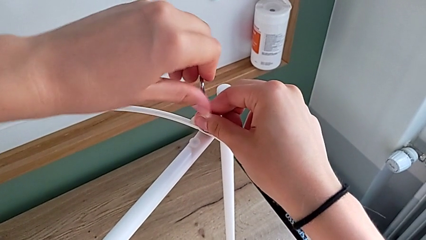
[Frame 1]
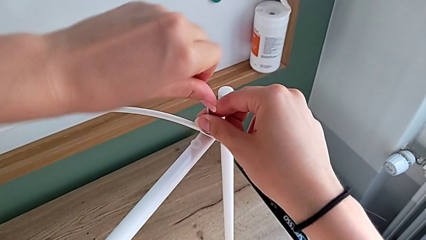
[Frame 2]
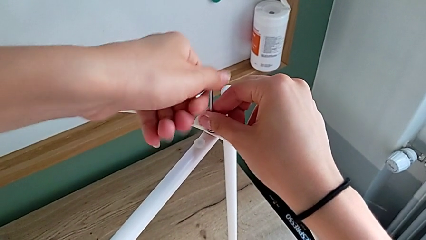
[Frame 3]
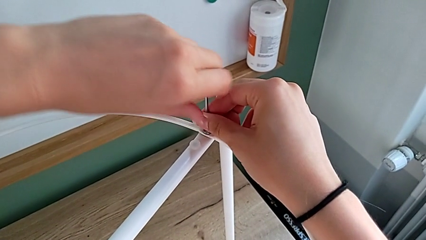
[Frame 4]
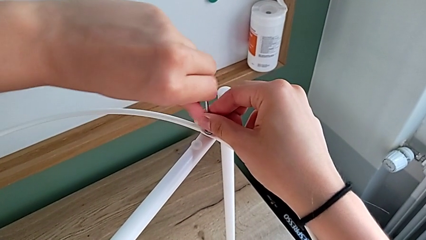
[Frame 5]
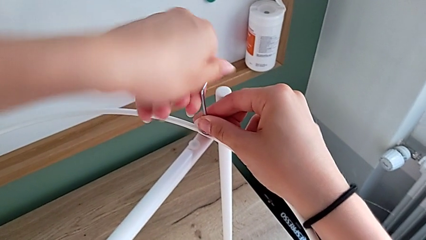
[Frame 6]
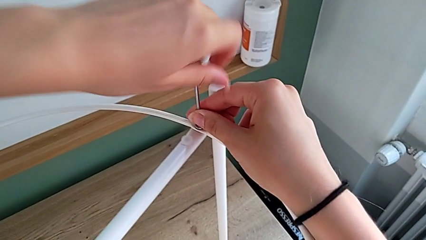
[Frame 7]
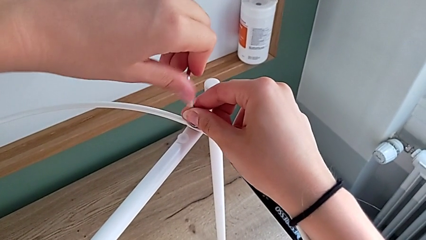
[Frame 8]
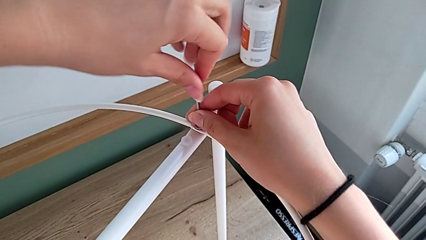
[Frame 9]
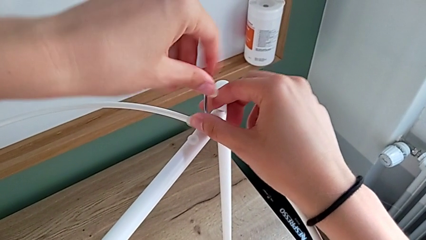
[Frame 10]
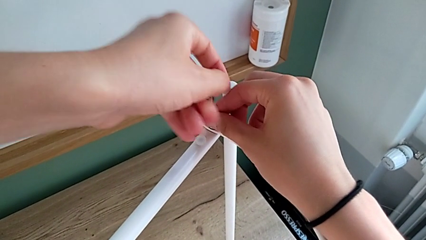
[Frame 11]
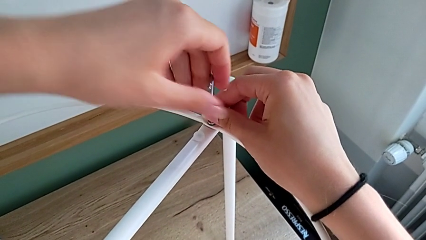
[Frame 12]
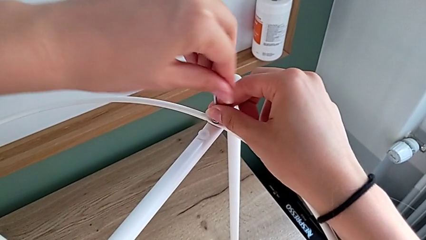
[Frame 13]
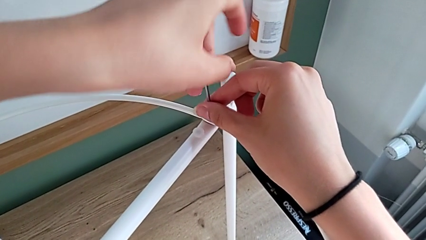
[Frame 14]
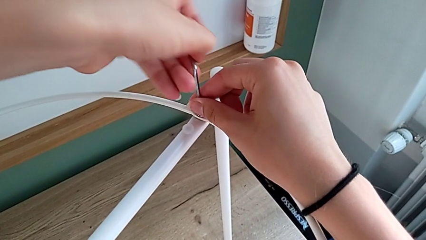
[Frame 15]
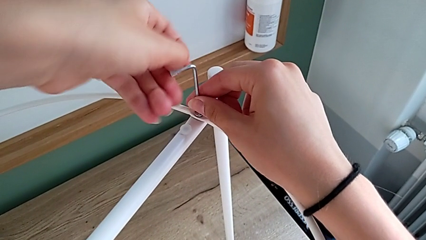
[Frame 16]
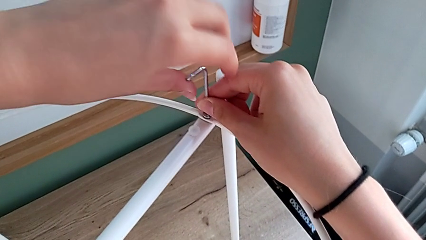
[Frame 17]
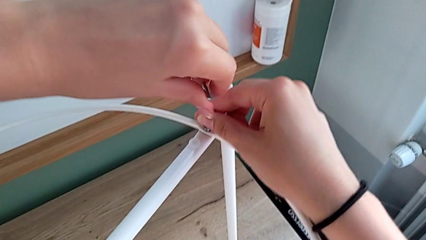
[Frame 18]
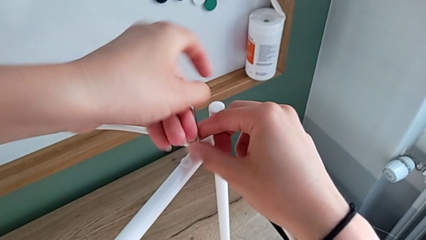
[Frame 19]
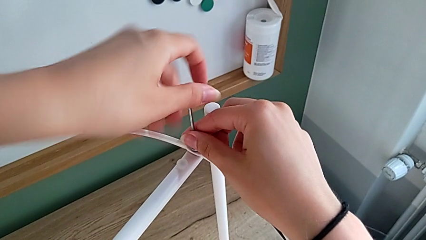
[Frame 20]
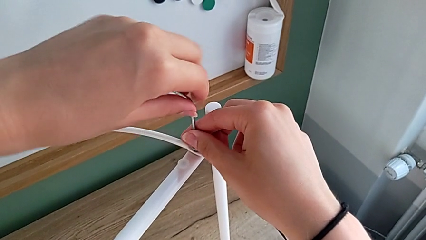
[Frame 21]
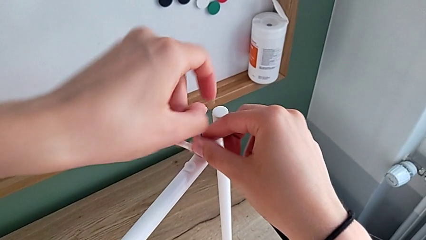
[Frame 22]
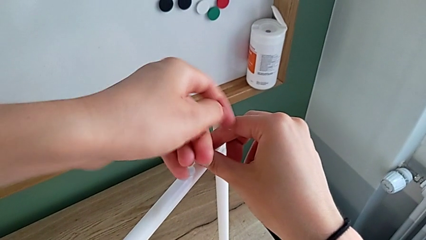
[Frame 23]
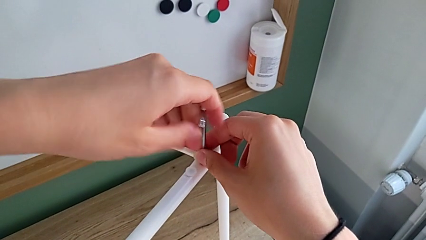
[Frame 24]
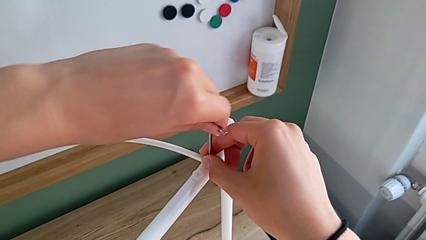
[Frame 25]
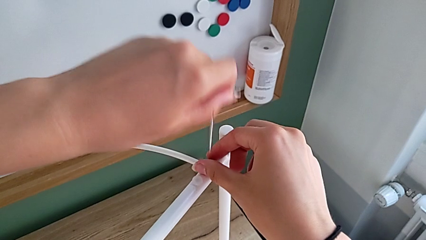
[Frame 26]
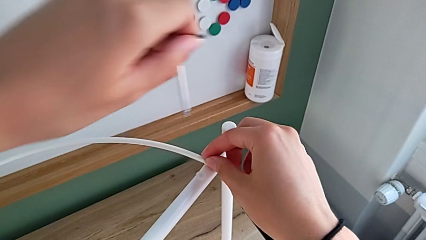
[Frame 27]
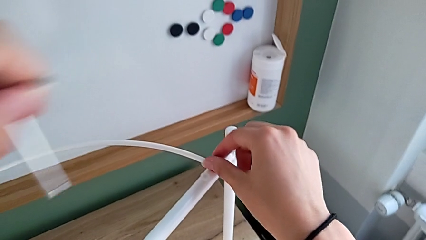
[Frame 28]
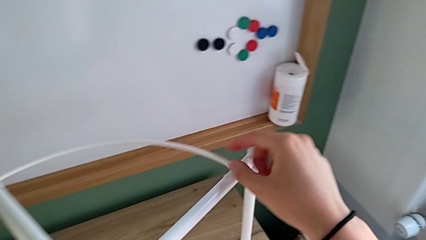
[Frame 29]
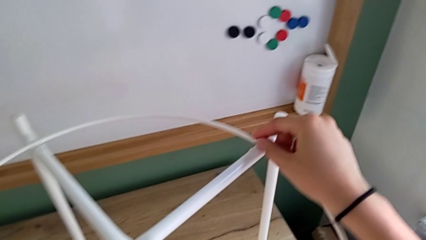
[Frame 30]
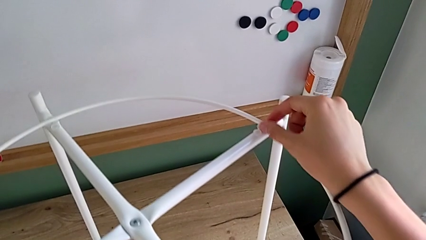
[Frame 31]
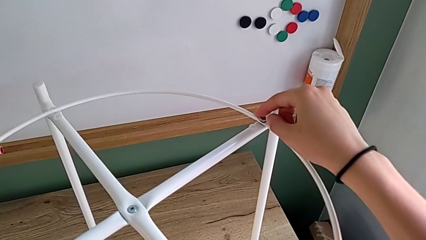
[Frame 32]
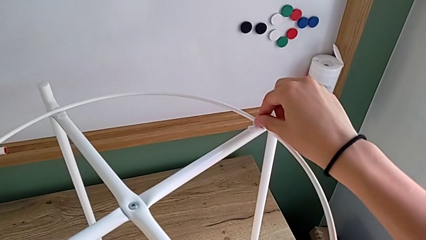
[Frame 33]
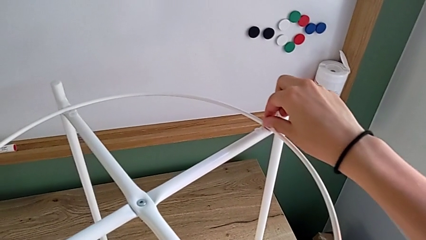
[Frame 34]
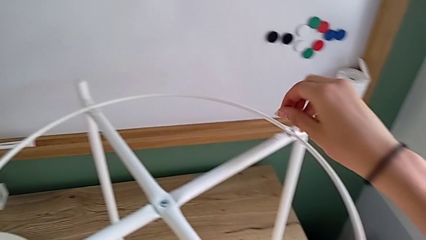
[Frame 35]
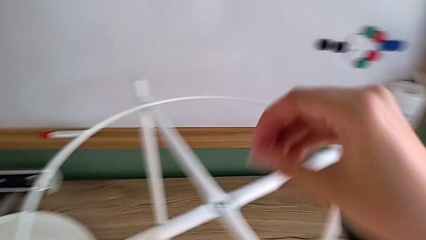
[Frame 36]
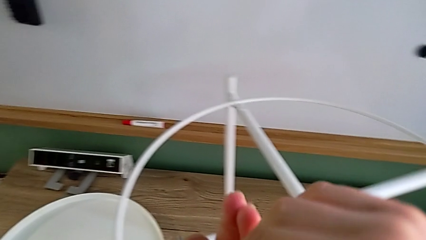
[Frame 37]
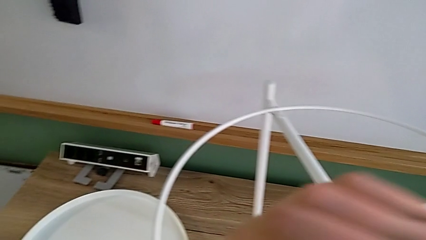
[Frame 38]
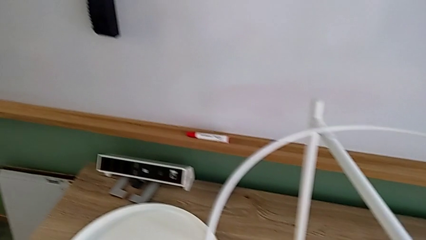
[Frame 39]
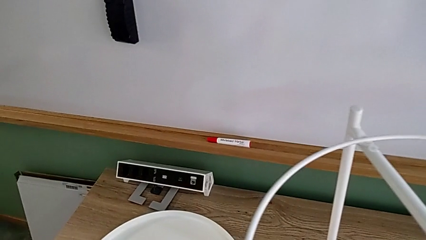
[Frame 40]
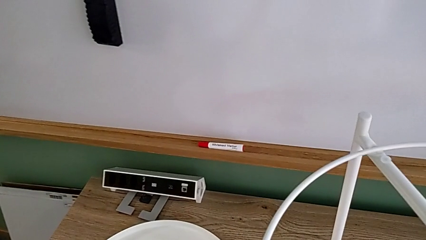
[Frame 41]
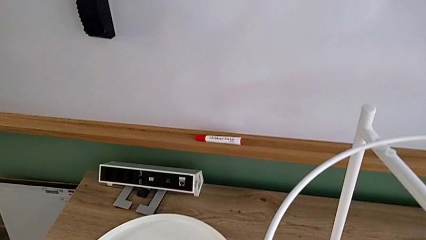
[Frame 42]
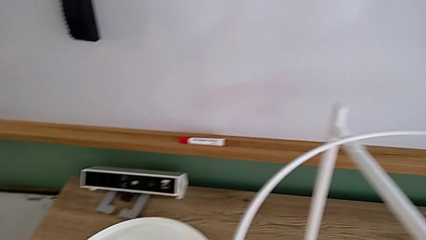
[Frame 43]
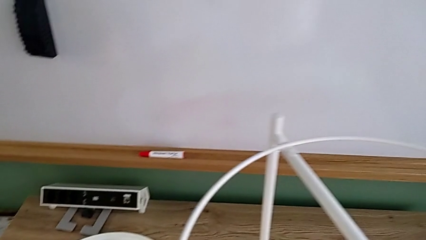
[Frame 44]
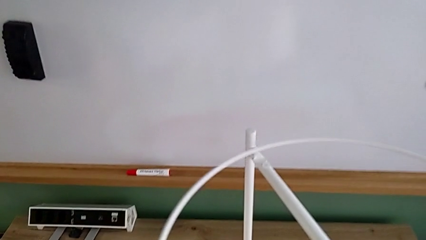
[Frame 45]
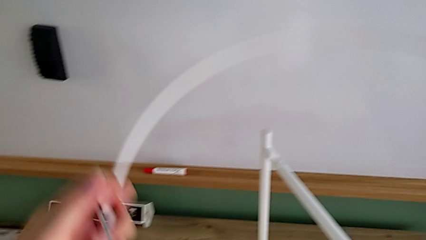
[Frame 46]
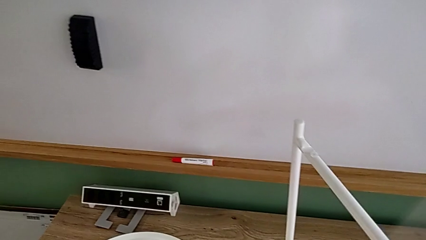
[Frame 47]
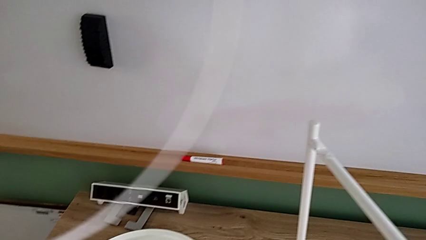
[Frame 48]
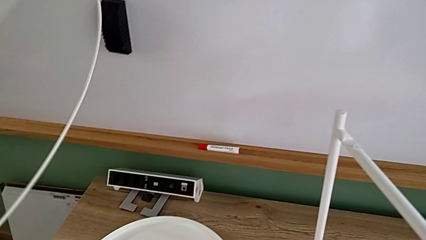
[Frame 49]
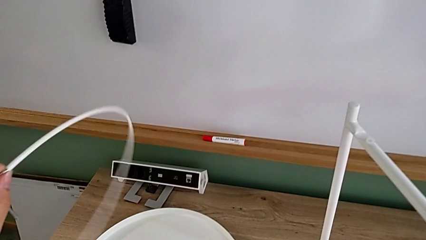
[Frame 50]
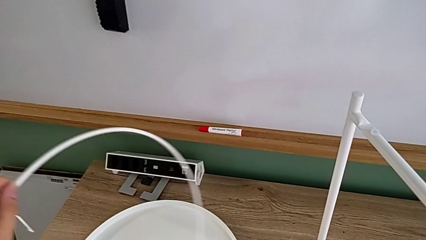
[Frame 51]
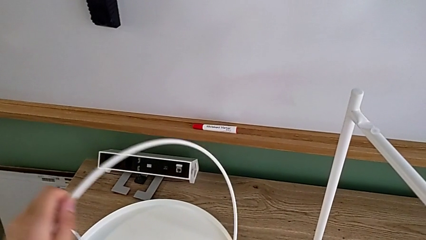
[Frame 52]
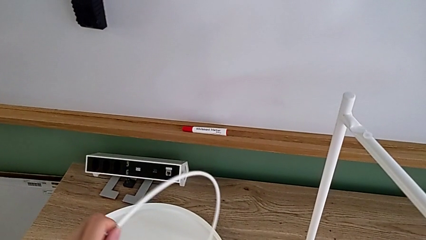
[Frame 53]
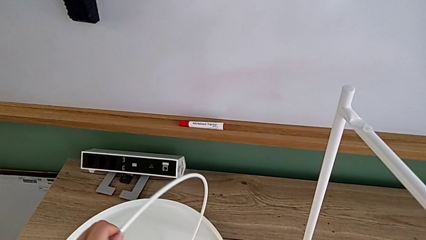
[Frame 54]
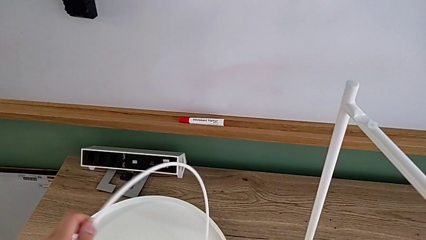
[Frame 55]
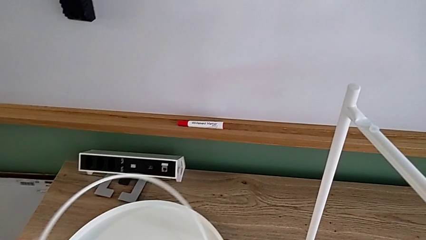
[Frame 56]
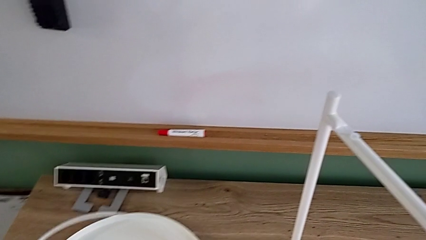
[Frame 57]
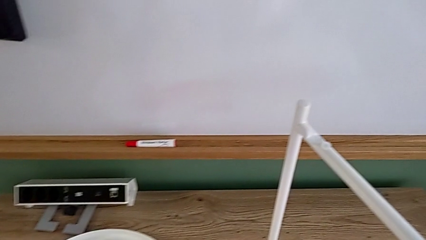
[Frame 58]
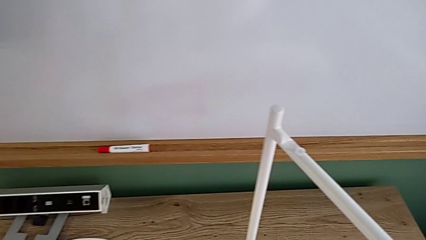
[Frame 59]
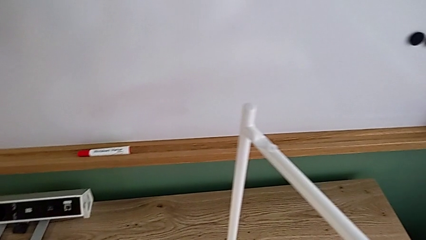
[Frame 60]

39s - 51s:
The camera wearer is disassembling the circle. They keep unscrewing the hex socket head, withdraw the Allen wrench with the left hand, unscrew the hex socket head with the right hand, disassemble it with the right hand, grab it with the left hand, place it with the left hand, disassemble the circle and place it.

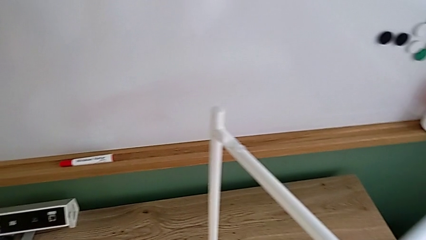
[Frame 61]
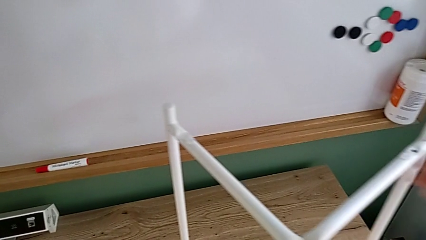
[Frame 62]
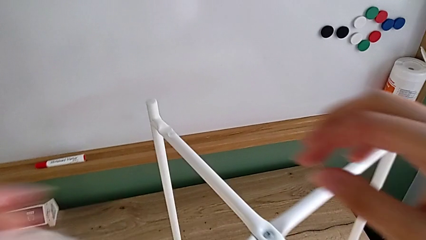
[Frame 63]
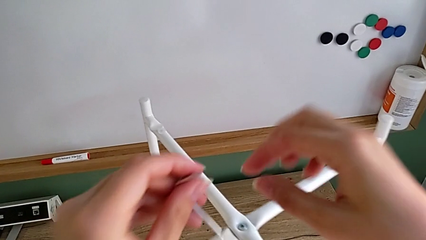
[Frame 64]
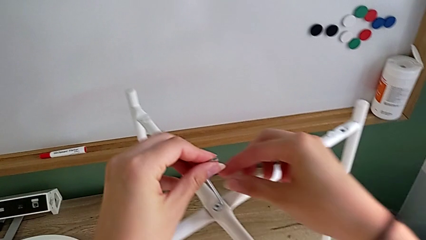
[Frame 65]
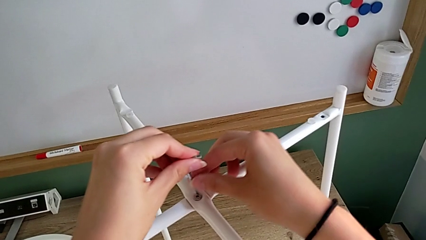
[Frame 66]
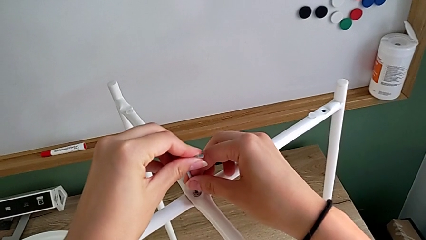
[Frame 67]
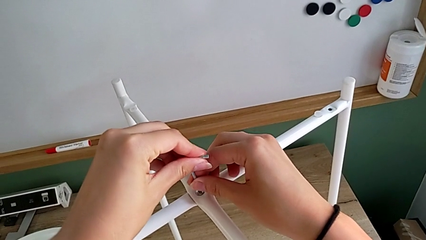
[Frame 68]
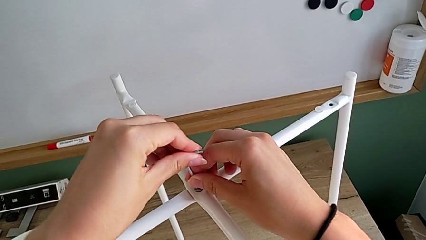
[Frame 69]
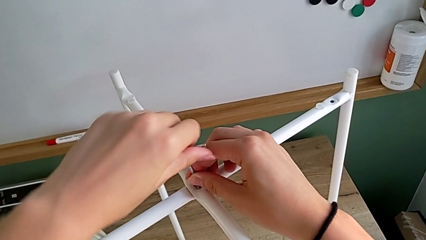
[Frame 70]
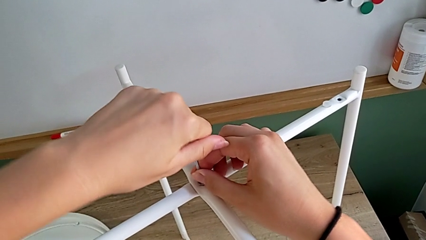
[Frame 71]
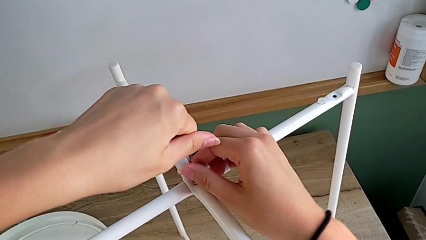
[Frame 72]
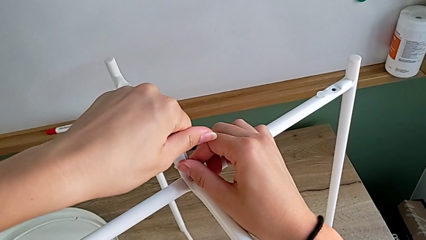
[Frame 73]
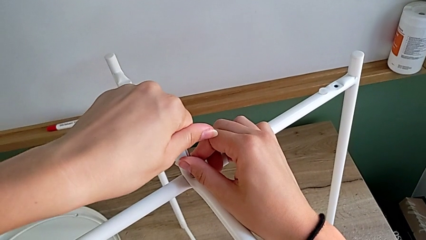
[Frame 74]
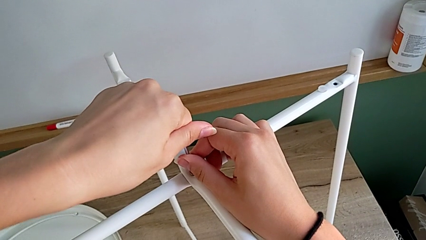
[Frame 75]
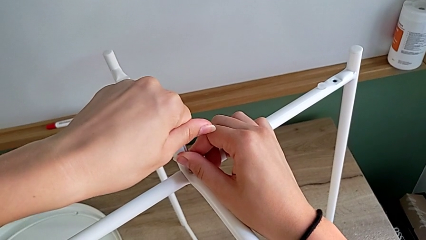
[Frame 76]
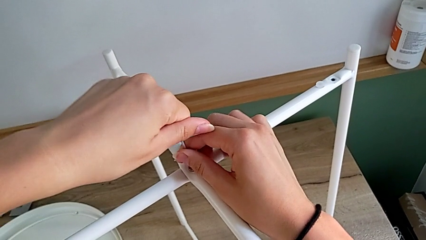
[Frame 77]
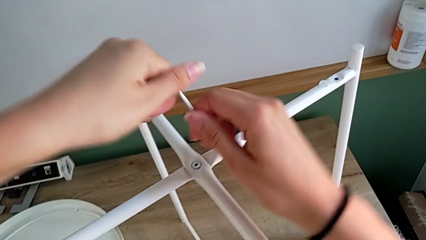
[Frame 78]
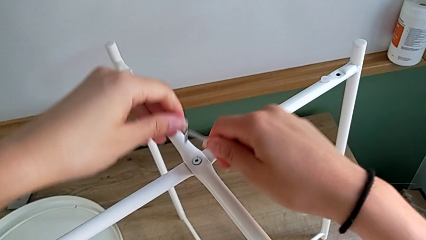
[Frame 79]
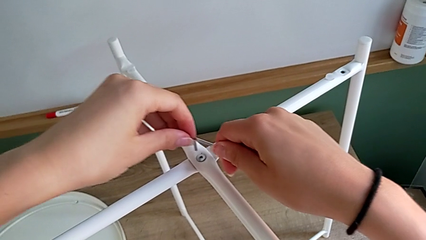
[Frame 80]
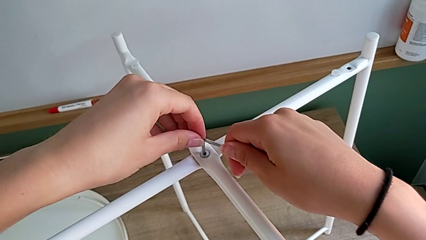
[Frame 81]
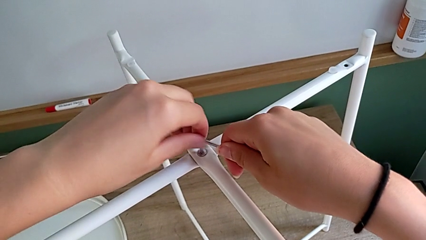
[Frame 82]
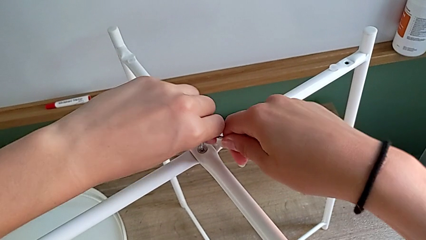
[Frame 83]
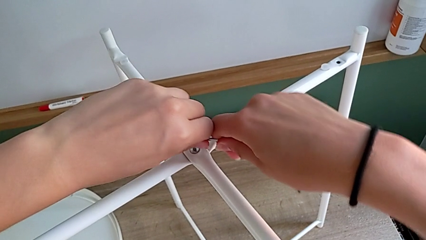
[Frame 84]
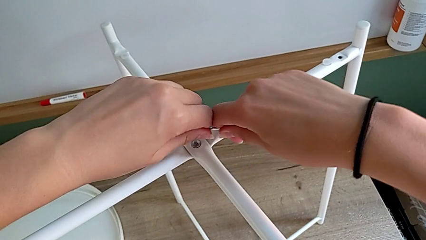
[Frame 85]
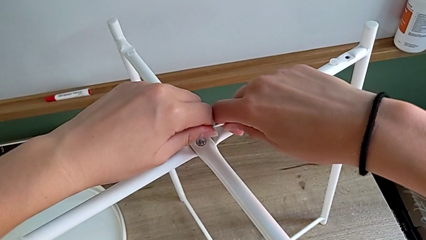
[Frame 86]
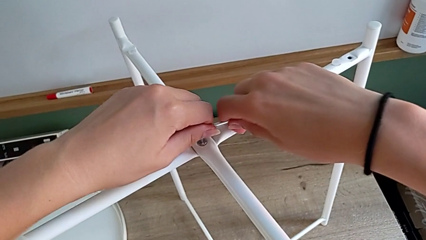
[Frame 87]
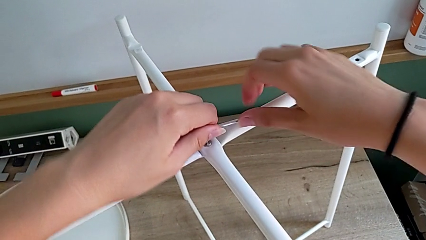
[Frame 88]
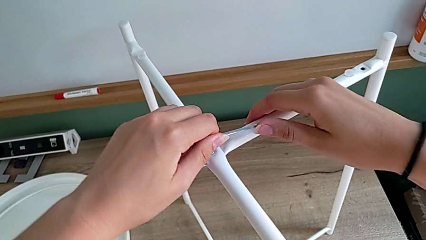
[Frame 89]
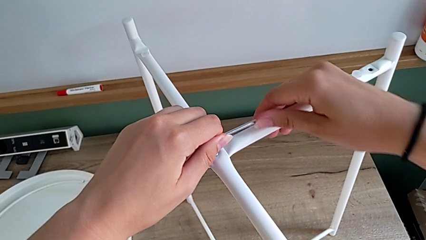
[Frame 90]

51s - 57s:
The camera wearer is disassembling the legs of the object. They approach the hex socket head, insert the Allen wrench, wrongly withdraw the Allen wrench, unable to unscrew the hex socket head, approach the hex socket head, insert the Allen wrench and unscrew the hex socket head with the right hand.
